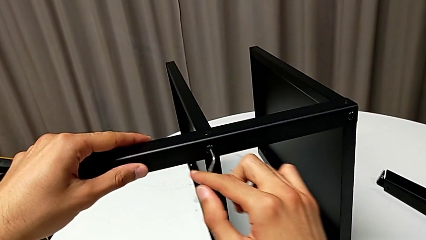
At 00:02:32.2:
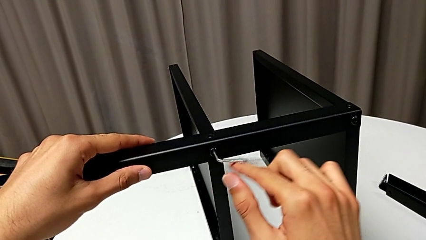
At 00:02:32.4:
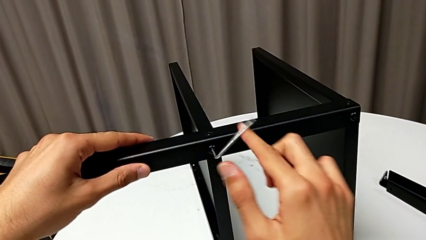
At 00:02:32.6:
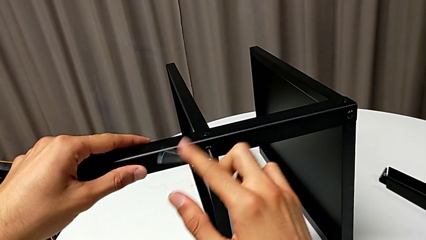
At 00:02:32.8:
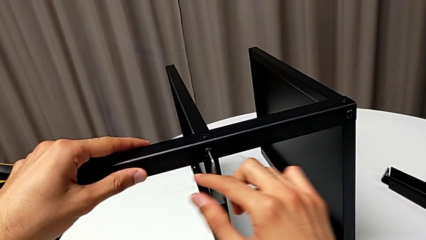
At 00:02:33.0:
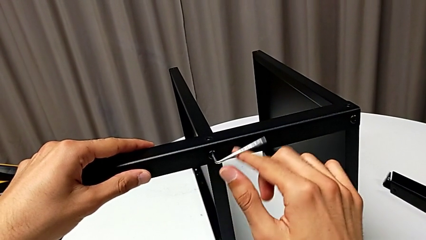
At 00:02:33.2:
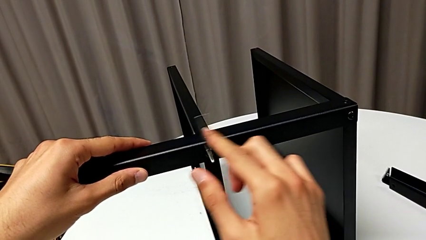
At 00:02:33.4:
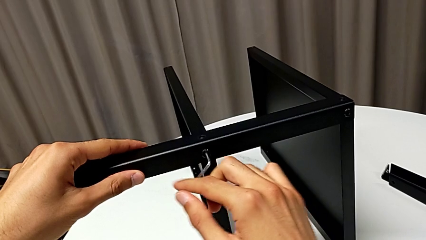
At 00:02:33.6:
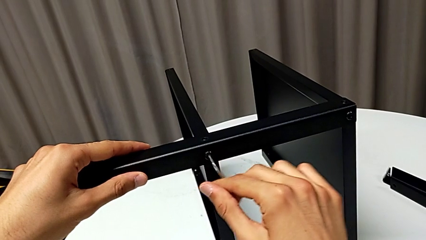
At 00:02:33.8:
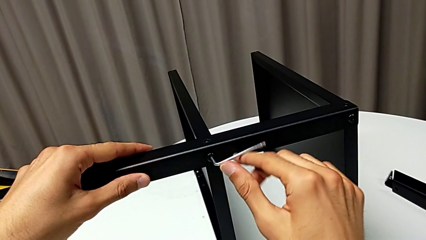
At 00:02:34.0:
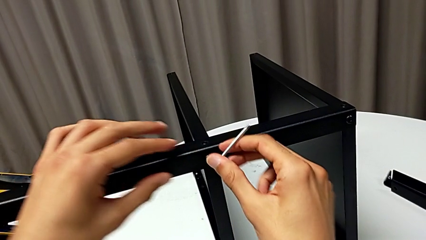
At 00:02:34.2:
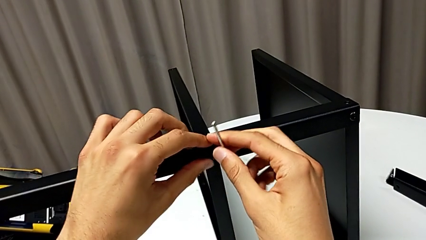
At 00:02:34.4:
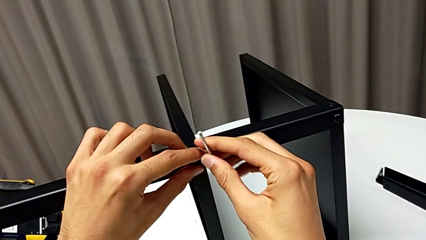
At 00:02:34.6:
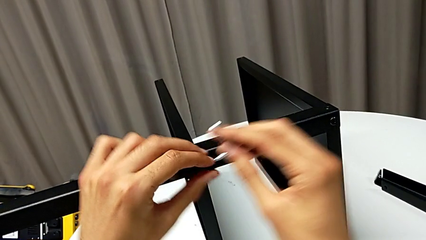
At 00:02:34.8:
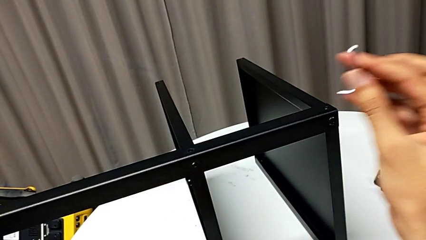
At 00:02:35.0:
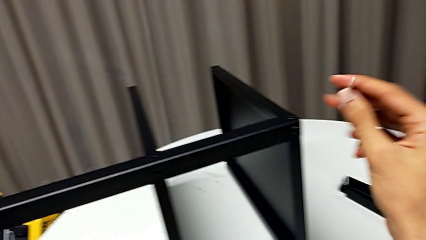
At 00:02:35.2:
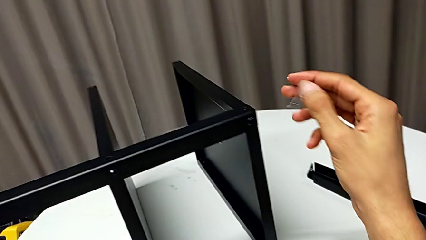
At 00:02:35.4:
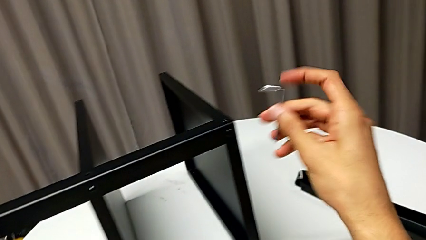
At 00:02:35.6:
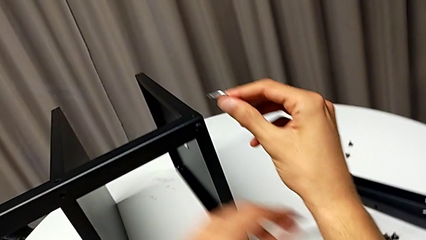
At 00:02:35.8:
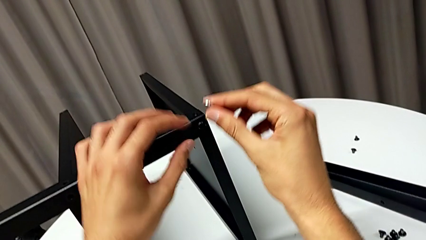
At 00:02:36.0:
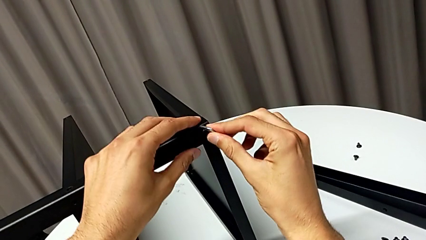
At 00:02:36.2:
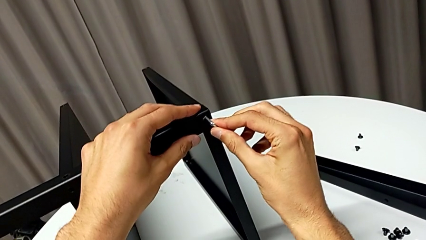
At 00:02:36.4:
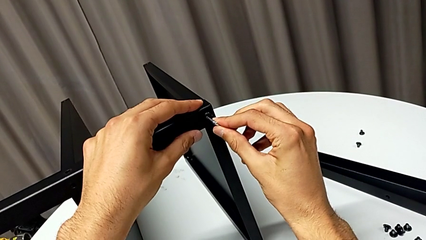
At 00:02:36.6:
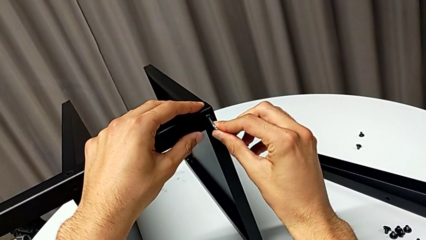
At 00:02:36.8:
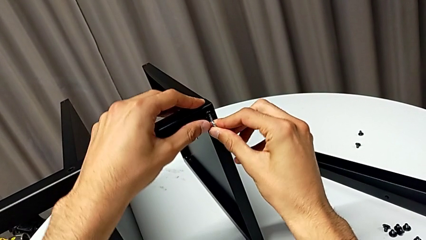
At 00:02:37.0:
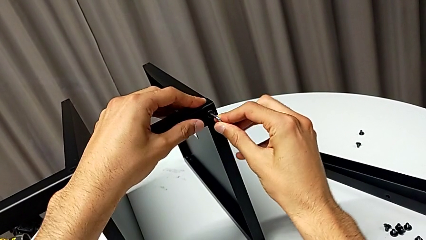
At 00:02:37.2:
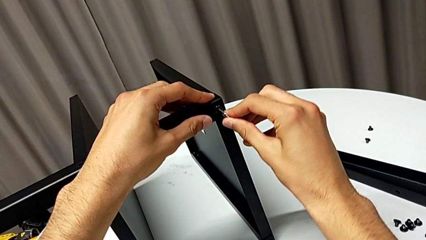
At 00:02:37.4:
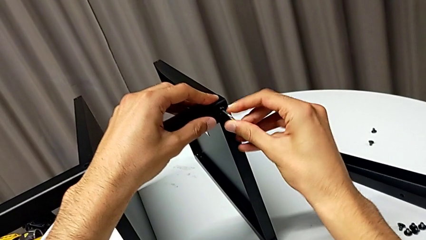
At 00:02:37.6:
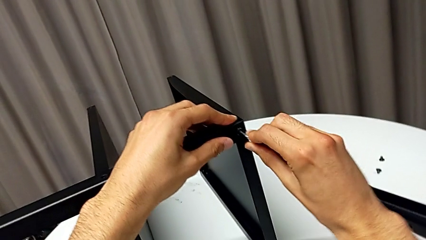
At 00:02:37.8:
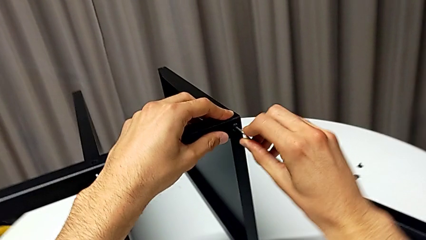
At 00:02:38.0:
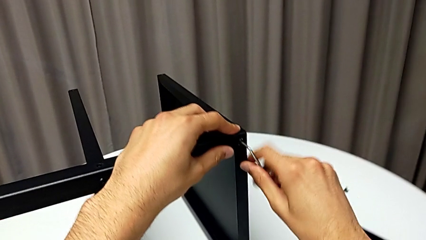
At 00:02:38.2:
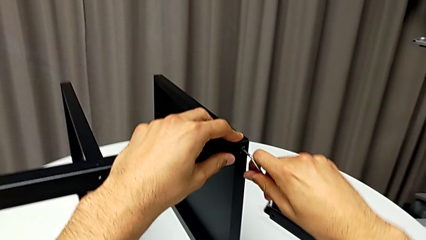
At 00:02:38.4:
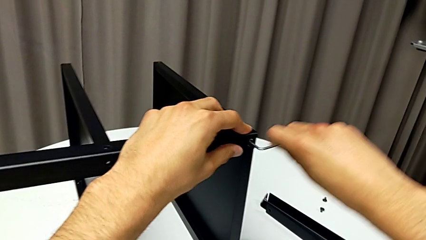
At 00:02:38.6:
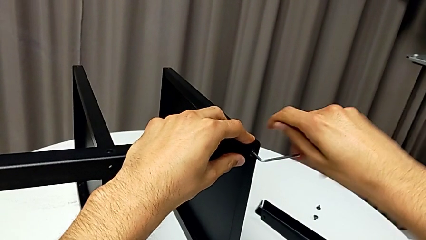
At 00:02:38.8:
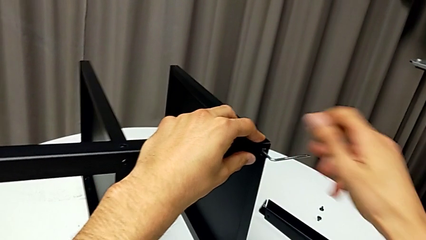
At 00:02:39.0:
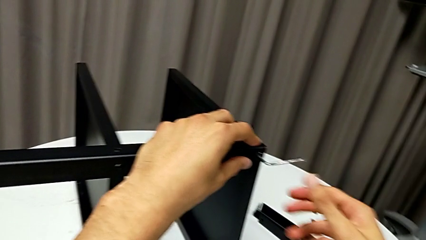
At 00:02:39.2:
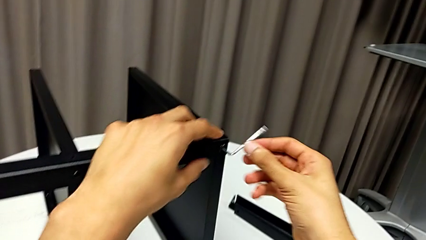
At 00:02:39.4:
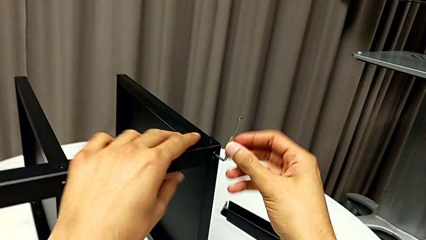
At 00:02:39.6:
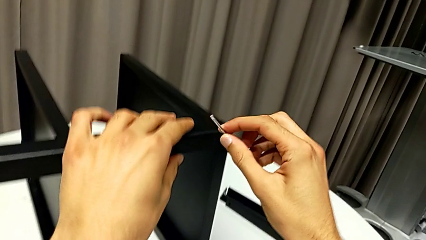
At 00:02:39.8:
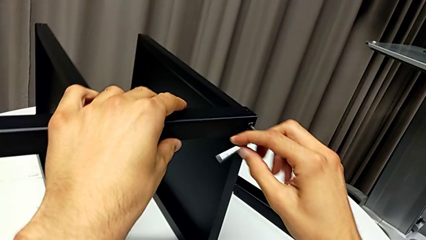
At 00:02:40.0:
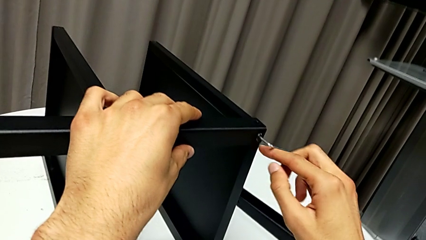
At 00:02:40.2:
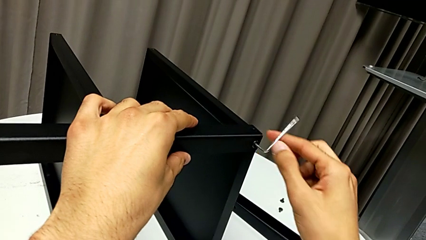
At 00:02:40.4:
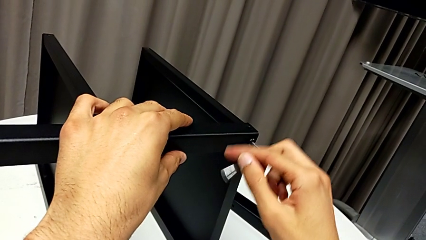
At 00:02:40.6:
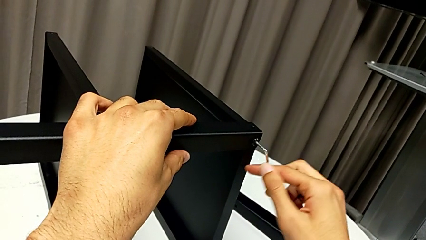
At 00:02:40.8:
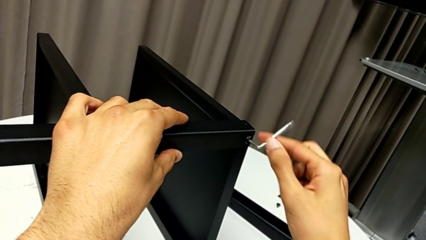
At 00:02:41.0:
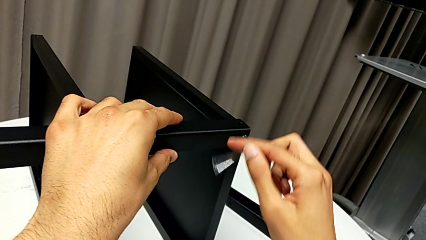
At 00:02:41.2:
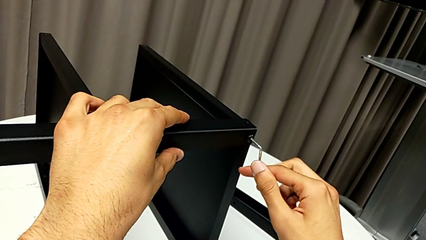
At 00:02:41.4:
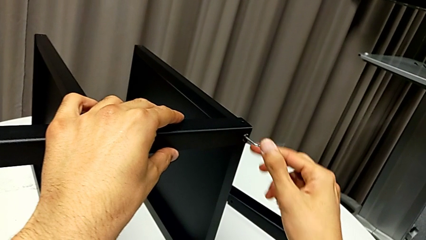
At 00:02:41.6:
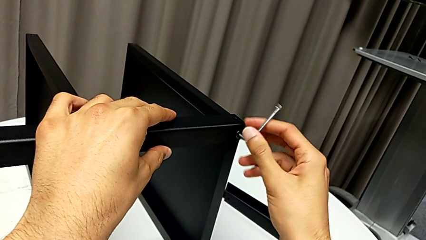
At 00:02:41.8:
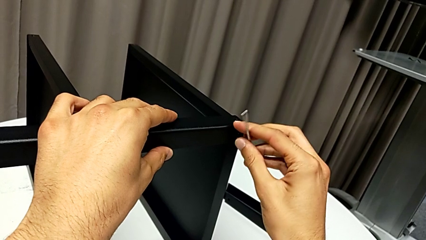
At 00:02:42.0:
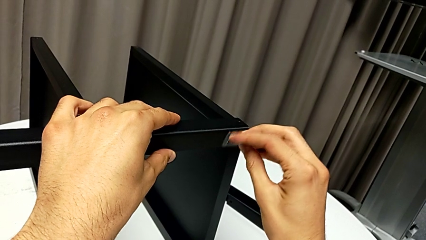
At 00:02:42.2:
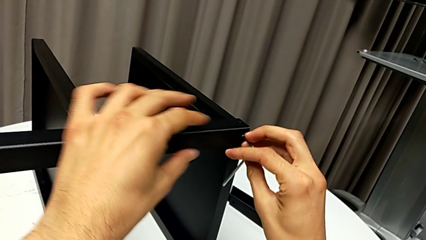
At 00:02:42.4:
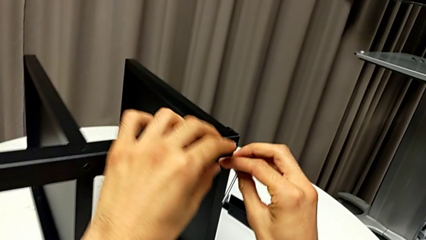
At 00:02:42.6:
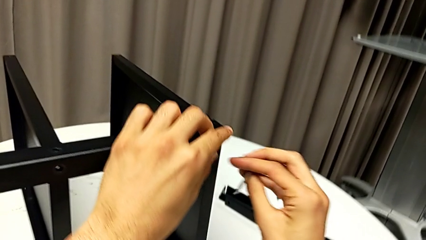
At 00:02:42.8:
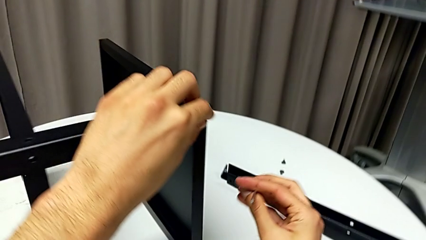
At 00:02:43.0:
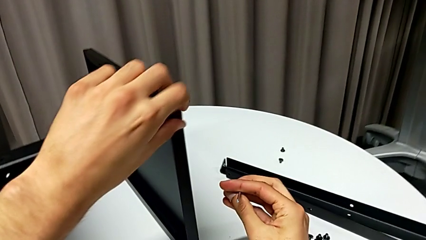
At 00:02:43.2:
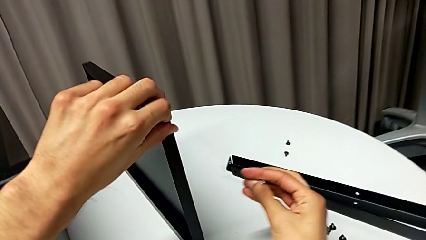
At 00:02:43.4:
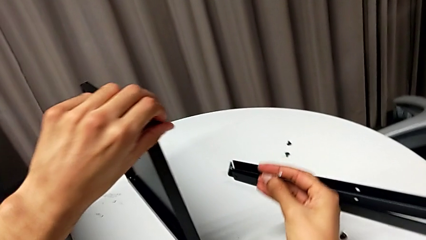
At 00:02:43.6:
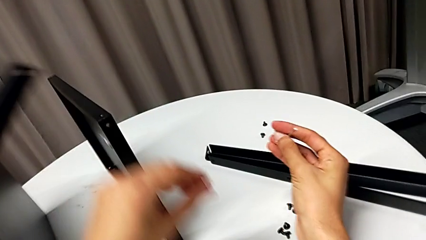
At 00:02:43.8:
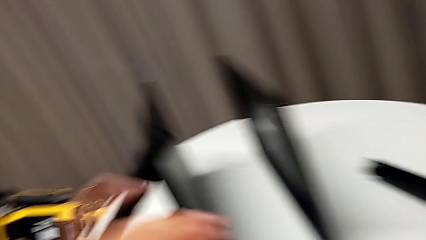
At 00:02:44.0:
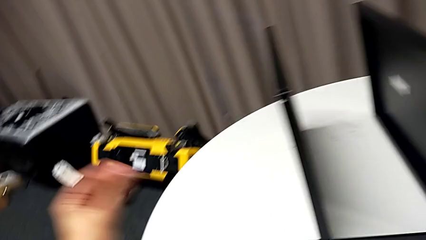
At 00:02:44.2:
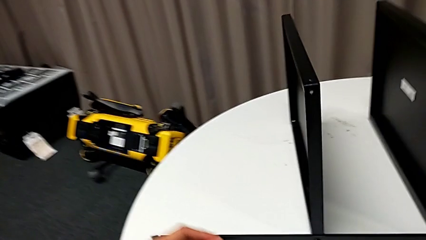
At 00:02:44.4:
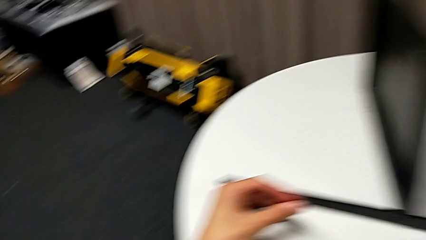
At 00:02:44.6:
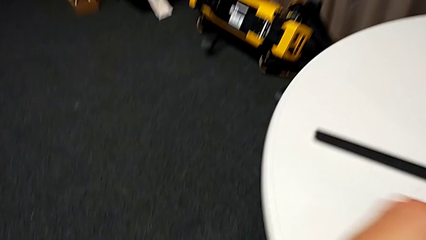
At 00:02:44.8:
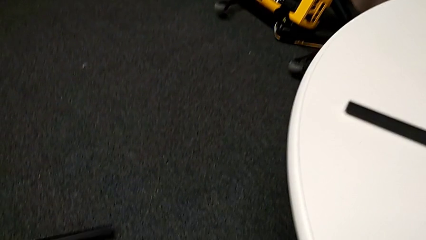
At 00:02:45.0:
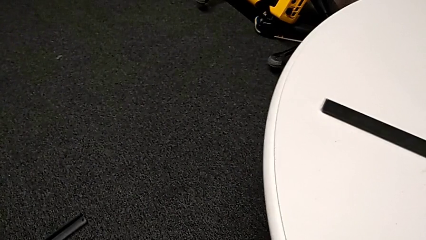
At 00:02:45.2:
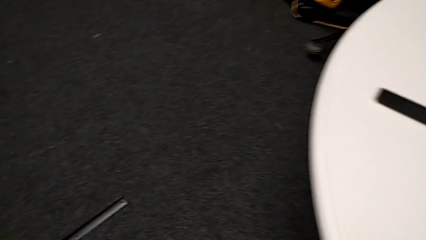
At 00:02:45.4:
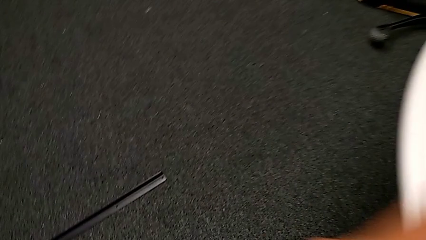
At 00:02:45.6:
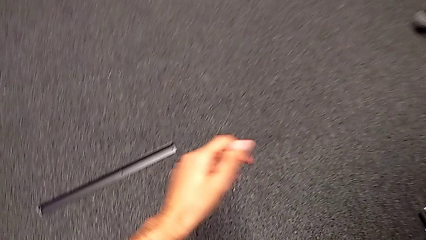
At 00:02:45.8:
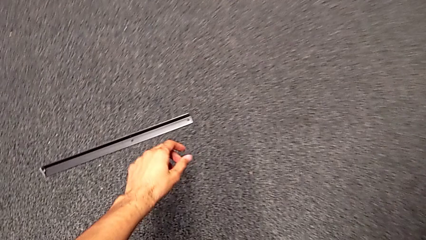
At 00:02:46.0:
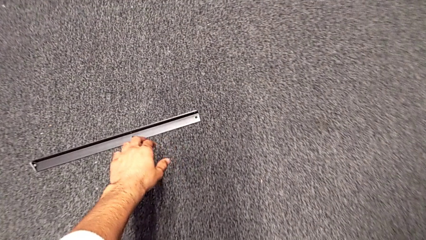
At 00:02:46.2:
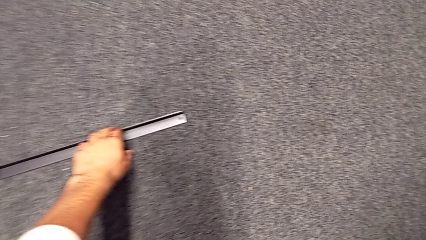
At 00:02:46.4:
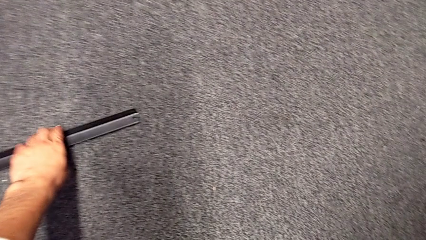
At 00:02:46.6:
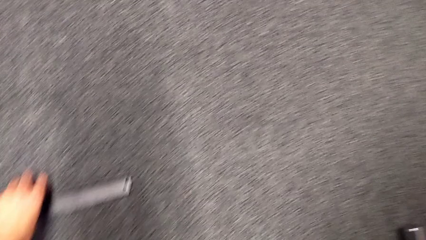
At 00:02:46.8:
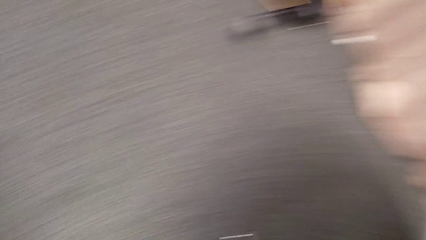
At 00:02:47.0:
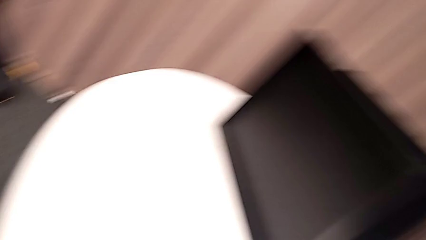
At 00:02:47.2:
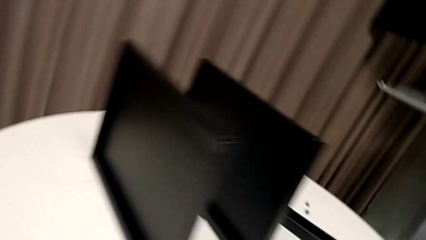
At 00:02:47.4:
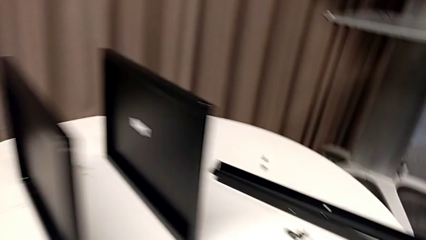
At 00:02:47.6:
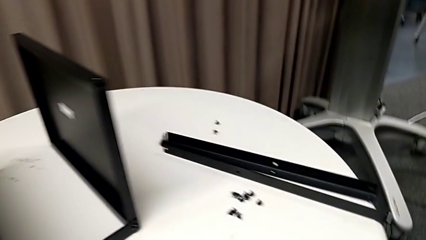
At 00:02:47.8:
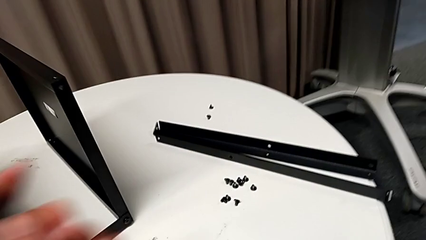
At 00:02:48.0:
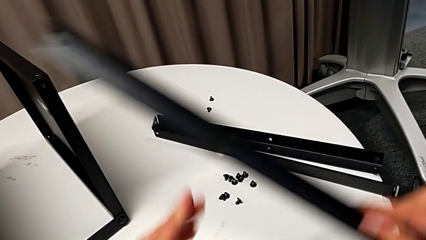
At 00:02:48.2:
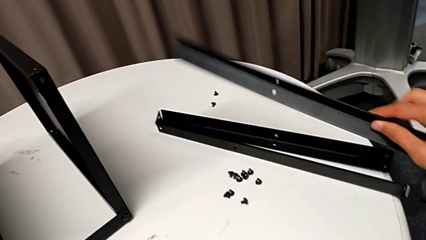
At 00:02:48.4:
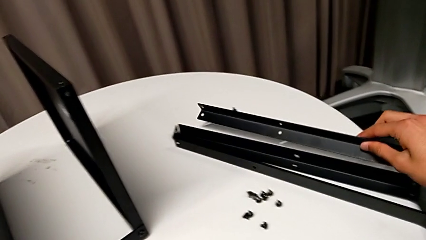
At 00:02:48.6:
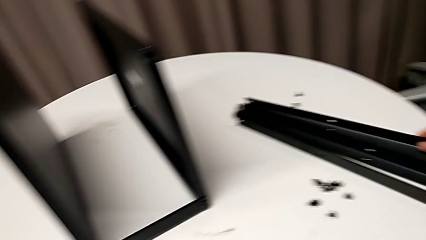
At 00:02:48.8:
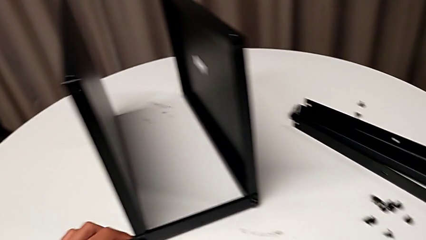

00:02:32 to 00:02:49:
The camera wearer is disassembling the third leg of the table. They unscrew the hex socket head, disassemble it with the left hand, withdraw the Allen wrench with the right hand, place the hex socket head, insert the Allen wrench, unscrew the hex socket head, withdraw the Allen wrench, disassemble the hex socket head, wrongly drop the leg, place the hex socket head, grab the leg and place it.
